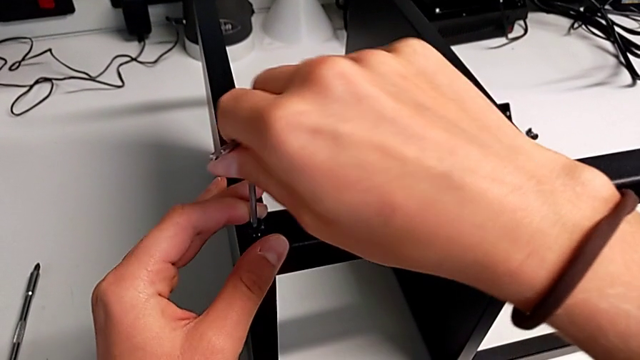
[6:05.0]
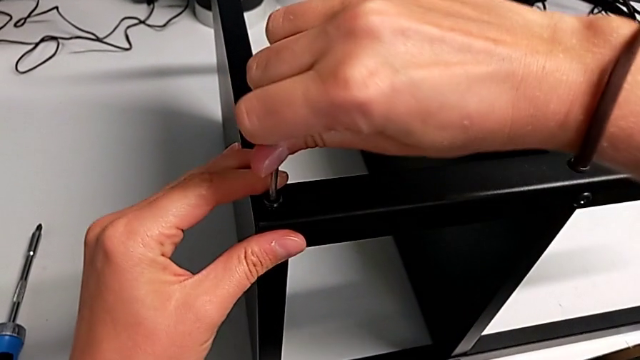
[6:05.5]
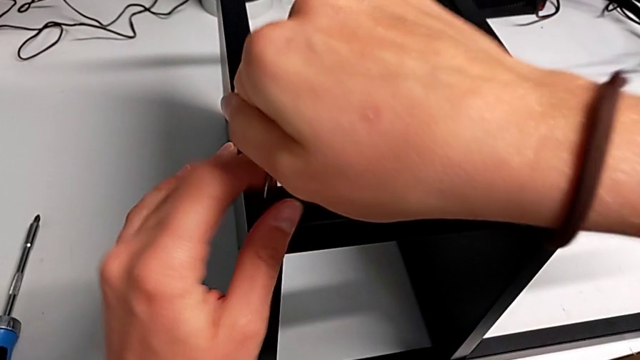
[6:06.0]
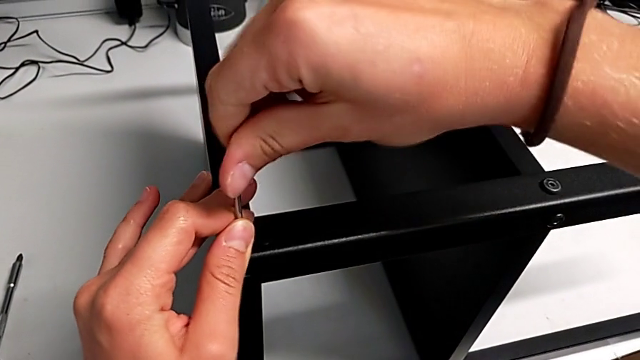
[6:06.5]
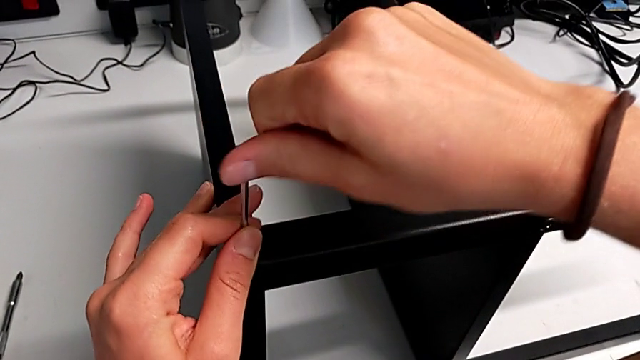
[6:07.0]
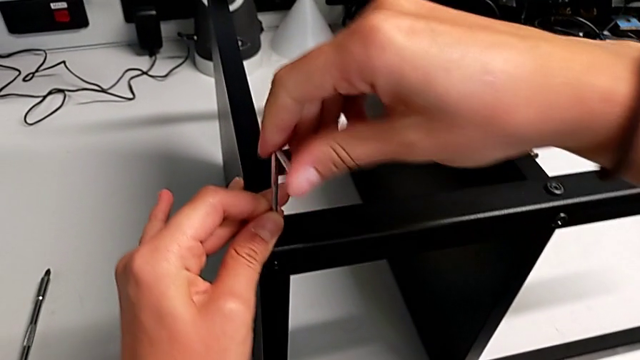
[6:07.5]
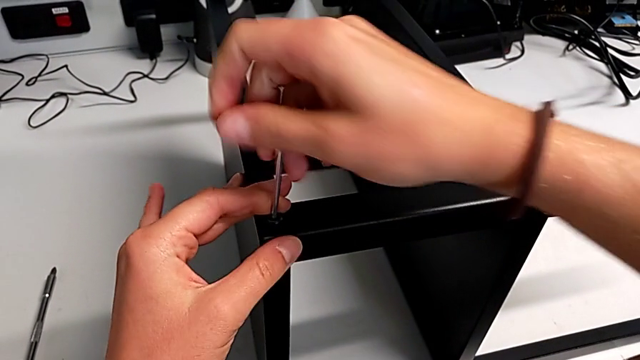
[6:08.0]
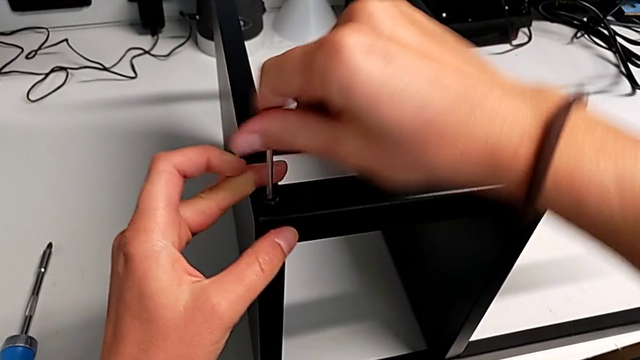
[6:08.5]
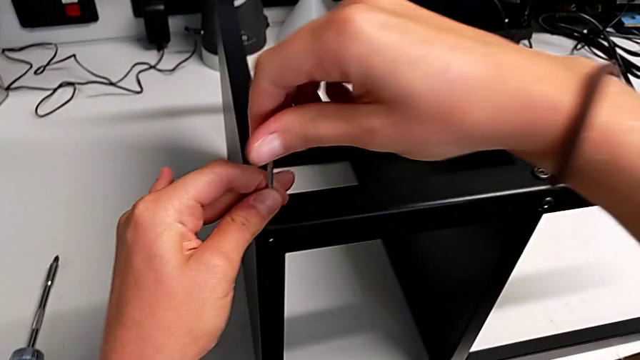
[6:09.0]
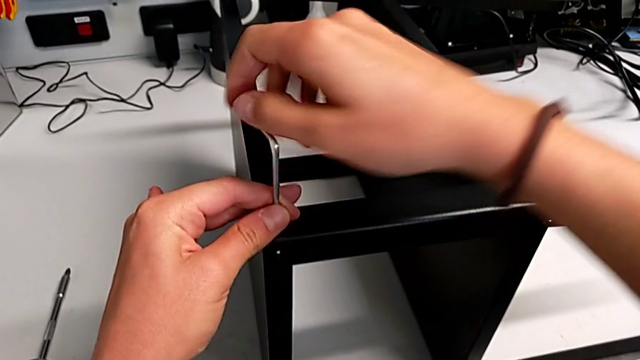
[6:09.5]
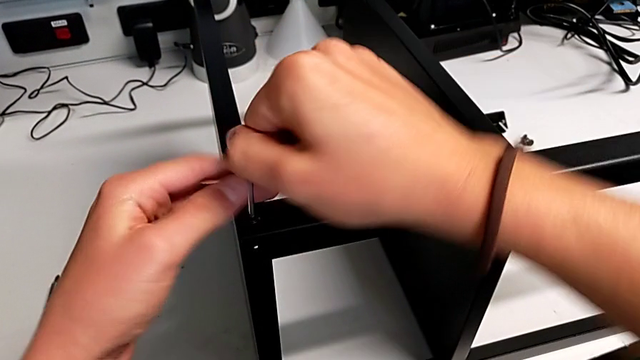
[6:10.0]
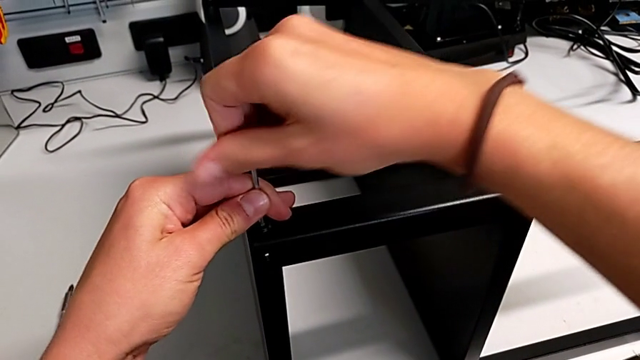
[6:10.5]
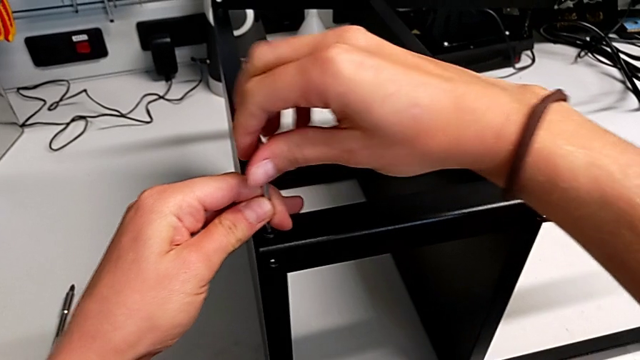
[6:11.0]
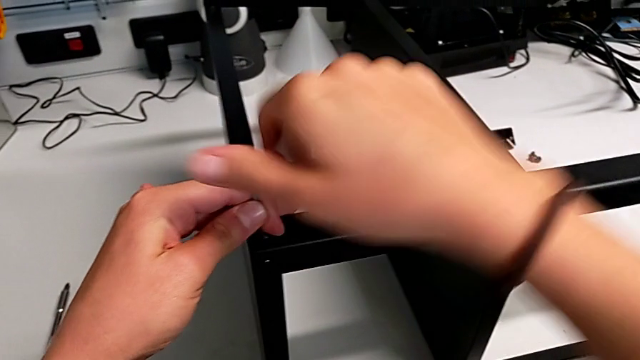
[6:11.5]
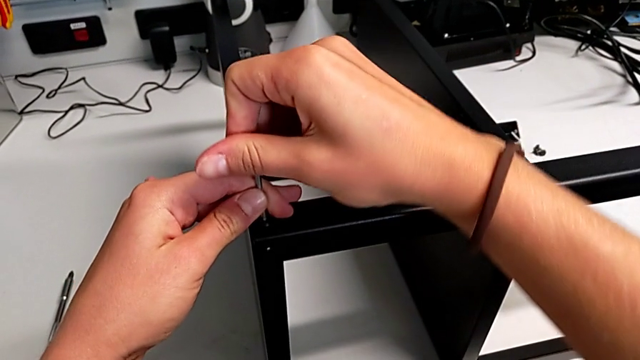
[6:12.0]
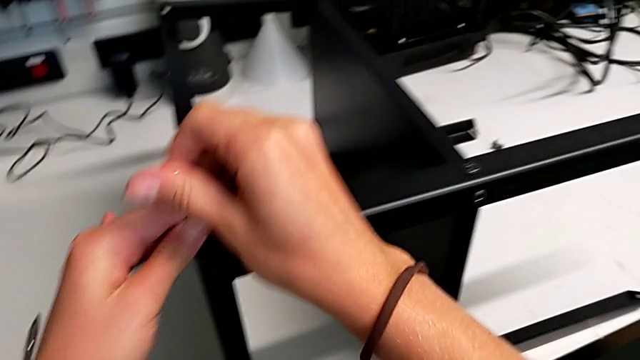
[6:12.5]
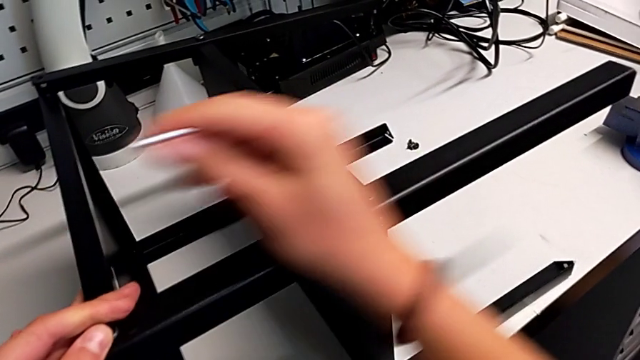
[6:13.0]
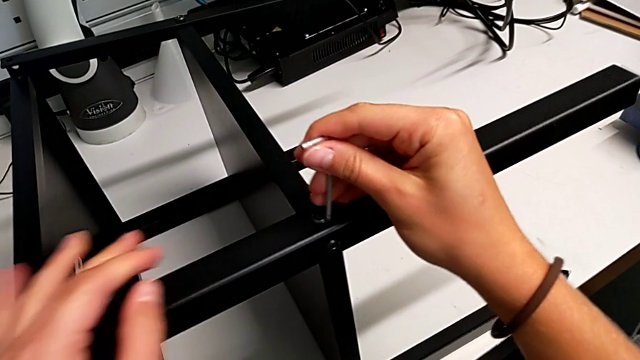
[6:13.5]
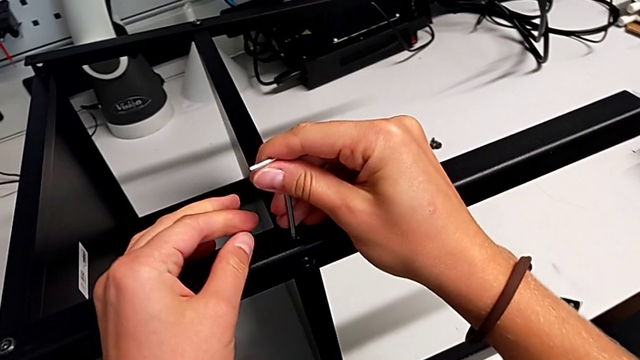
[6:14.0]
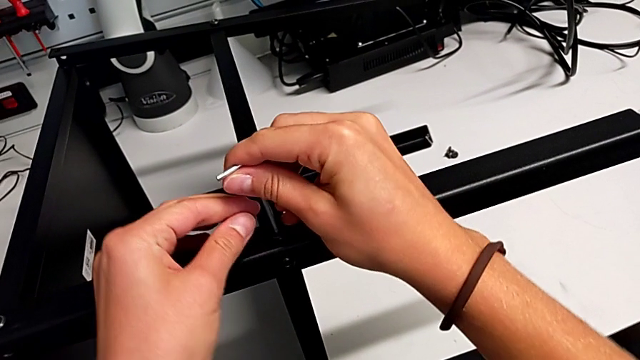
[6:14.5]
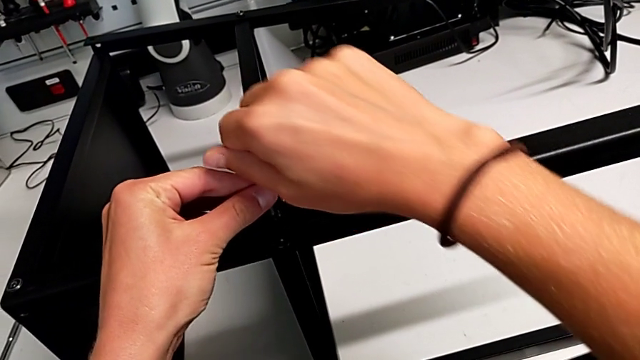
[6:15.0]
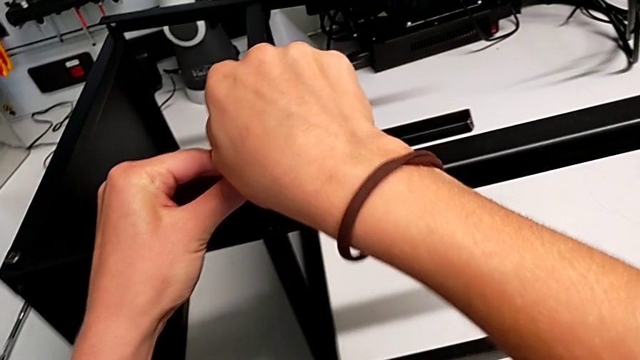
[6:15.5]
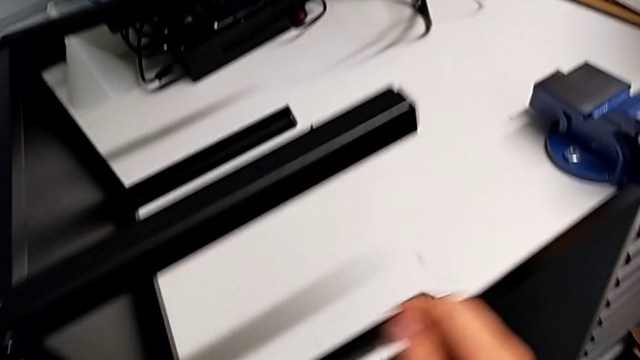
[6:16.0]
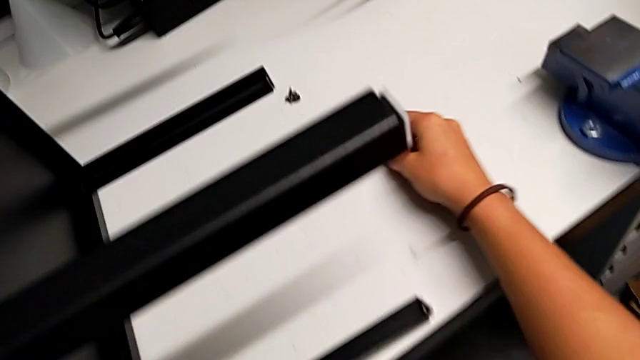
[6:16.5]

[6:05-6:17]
The camera wearer is screwing the third leg onto the top plate. They keep screwing the thirteenth hex socket head.

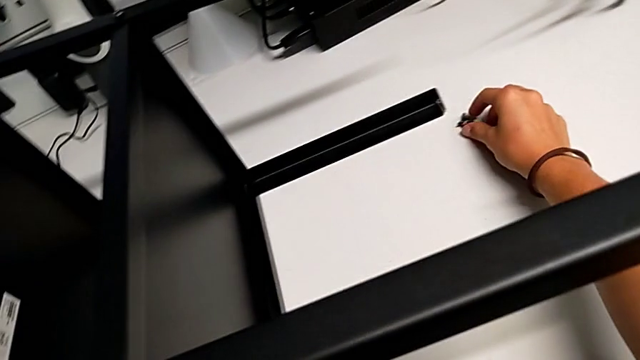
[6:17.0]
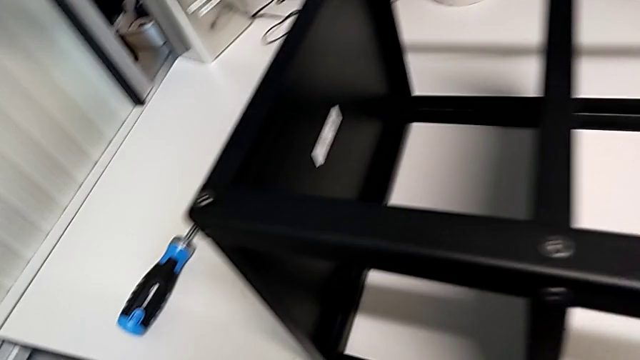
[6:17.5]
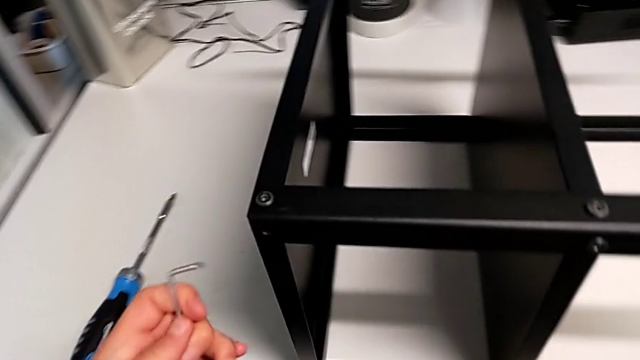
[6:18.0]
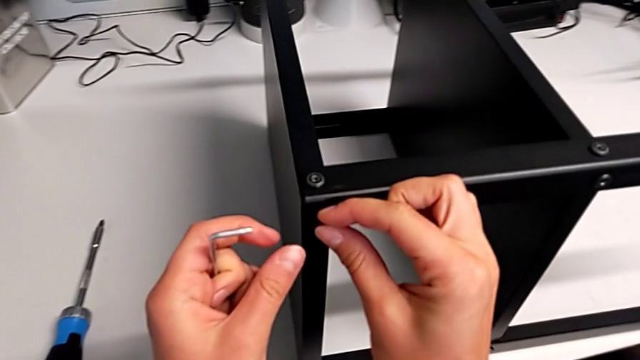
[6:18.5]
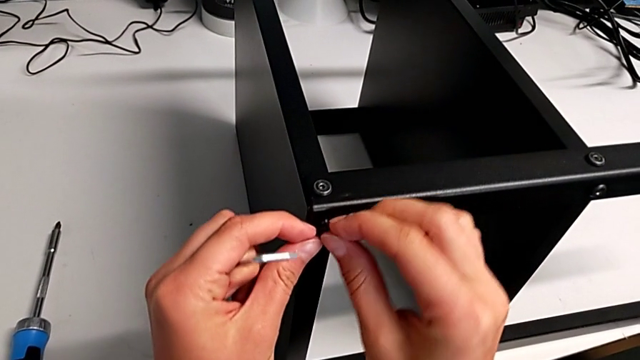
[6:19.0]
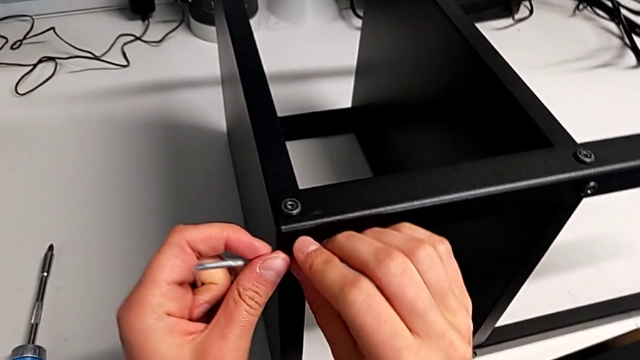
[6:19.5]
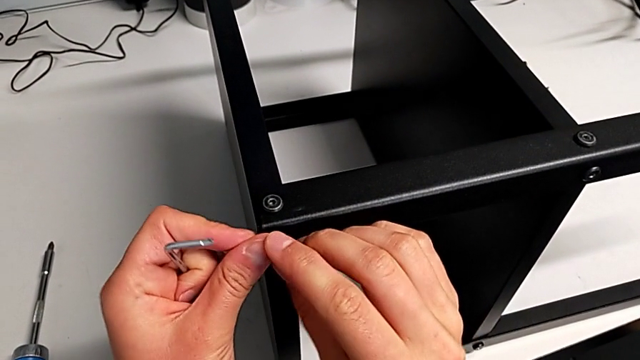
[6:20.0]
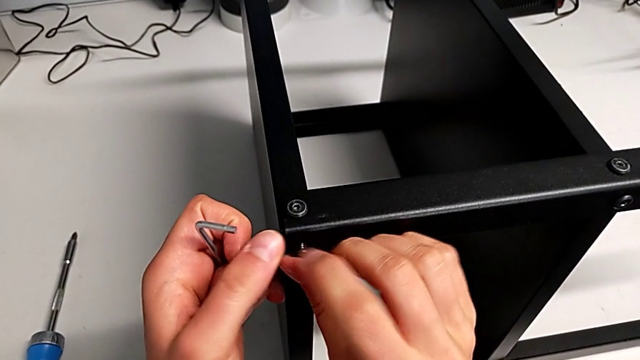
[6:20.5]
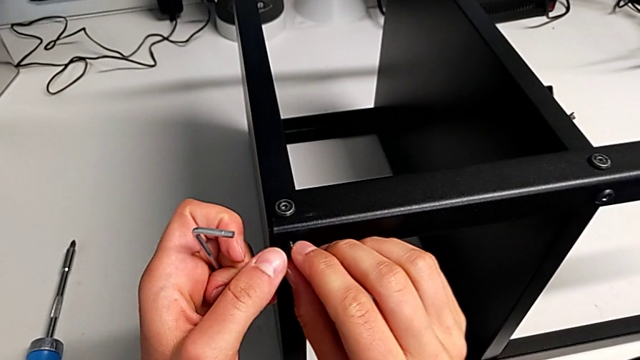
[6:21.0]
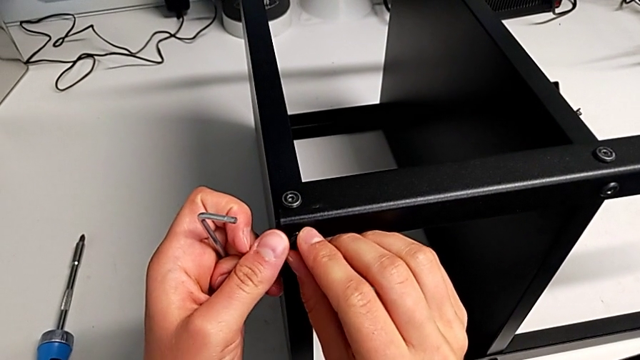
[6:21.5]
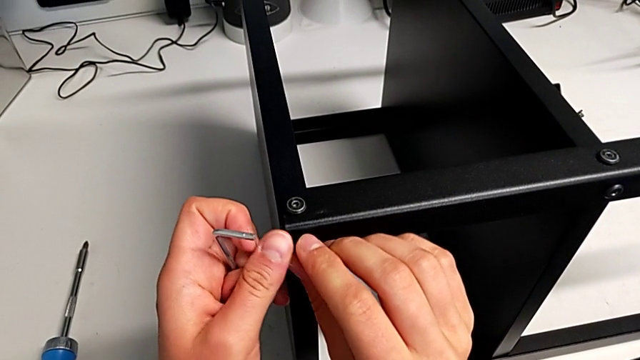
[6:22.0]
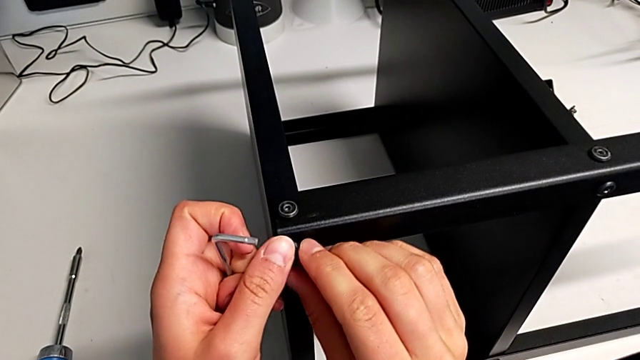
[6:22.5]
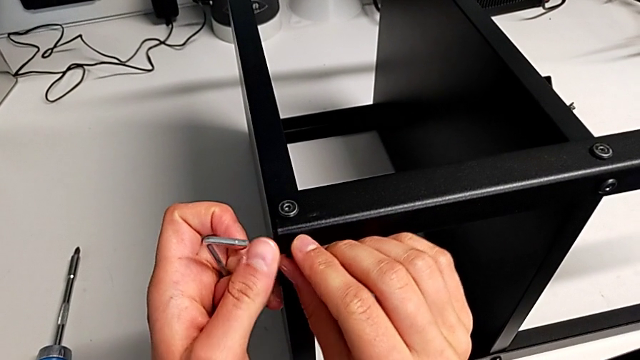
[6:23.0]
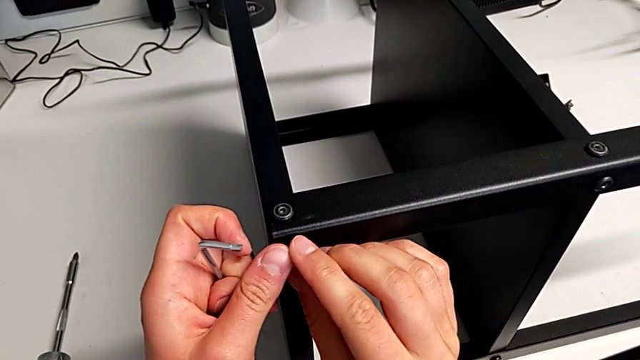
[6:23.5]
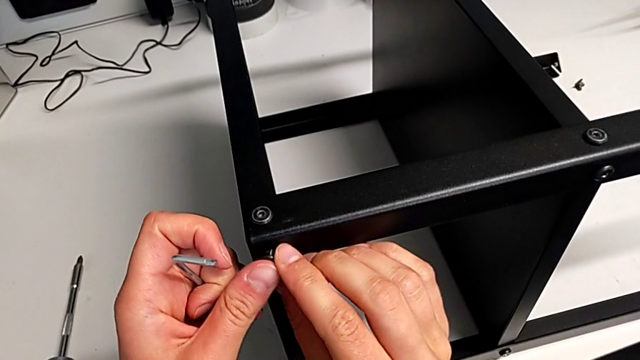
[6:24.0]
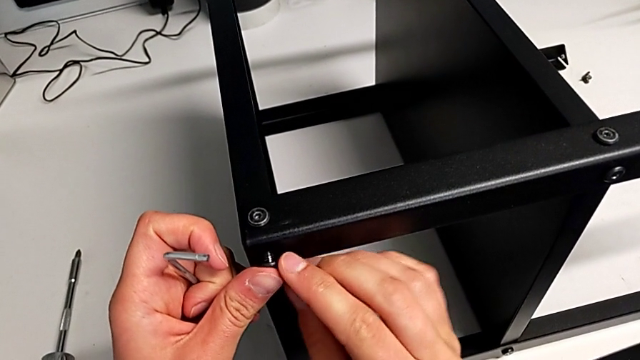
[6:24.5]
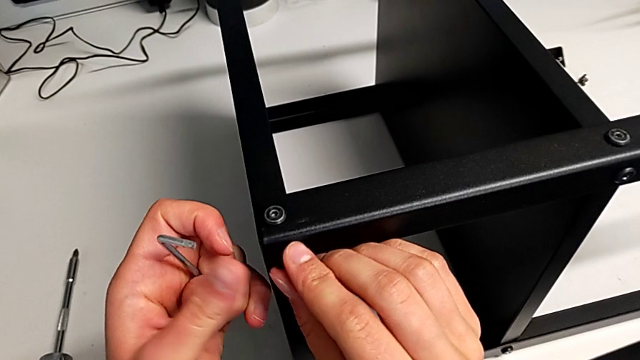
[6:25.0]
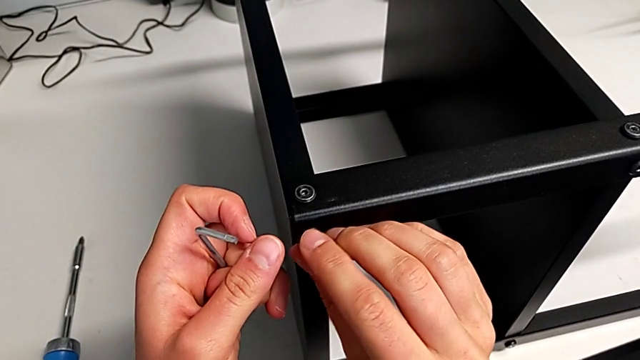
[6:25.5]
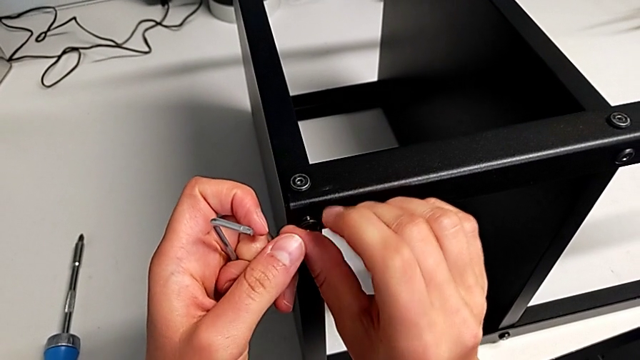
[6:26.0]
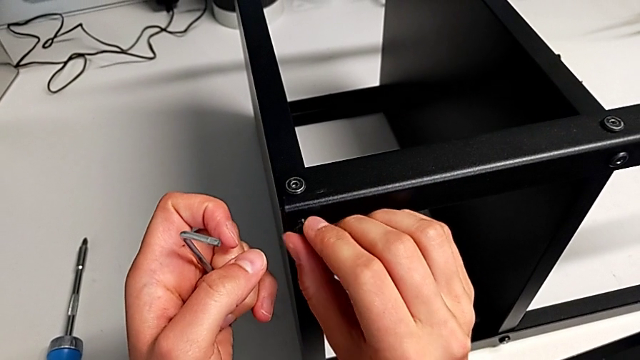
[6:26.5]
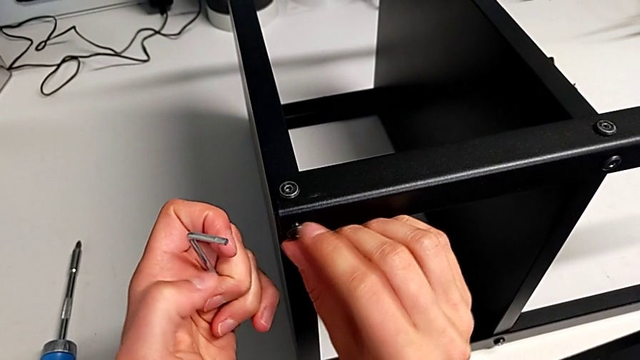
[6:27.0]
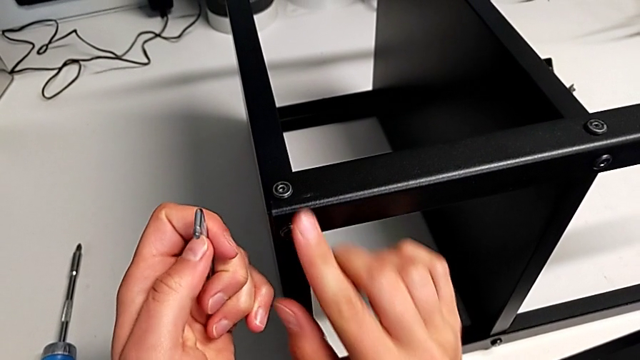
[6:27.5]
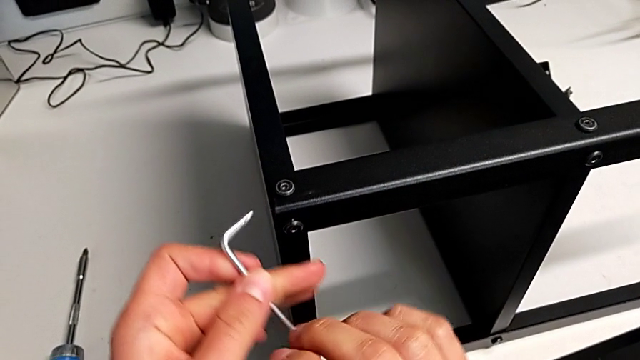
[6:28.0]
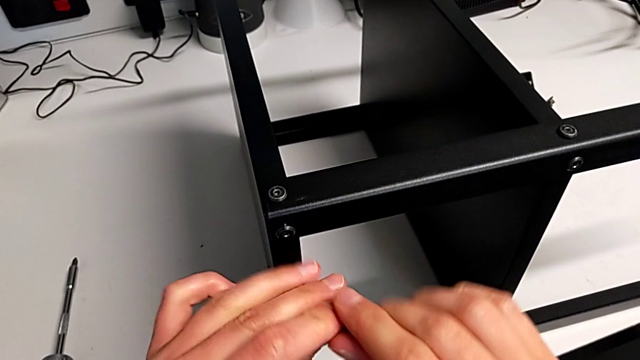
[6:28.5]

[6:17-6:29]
The camera wearer is screwing the third leg onto the top plate. They insert the fourteenth hex socket head.
